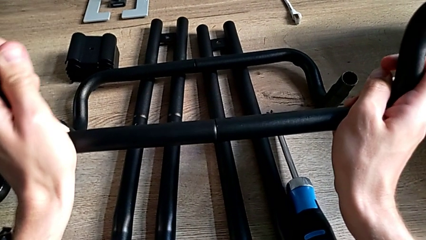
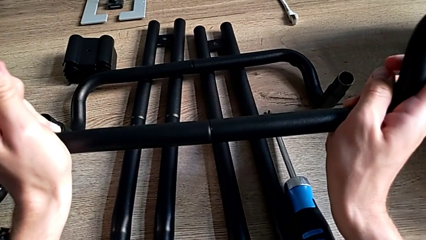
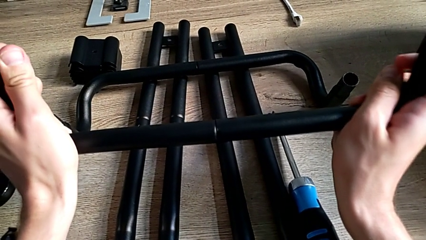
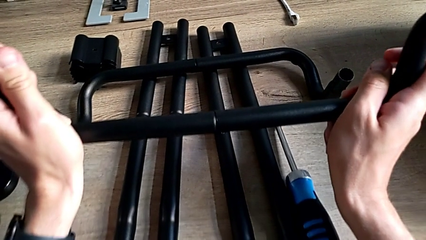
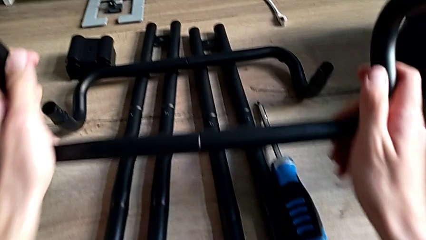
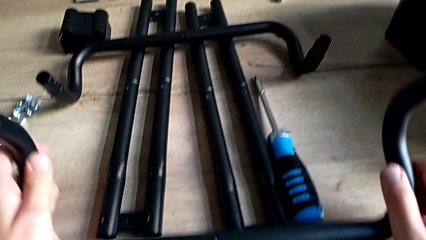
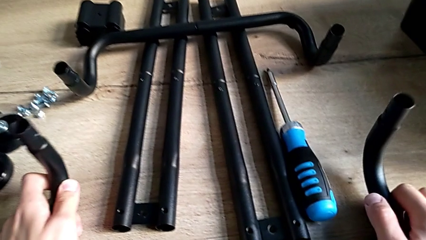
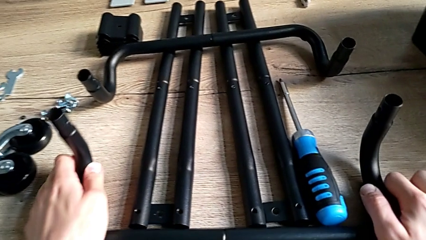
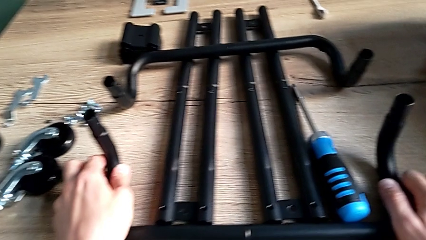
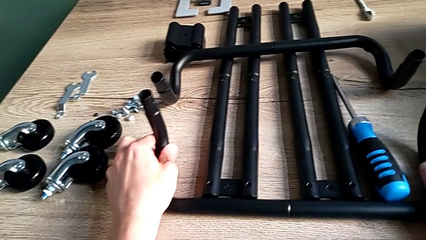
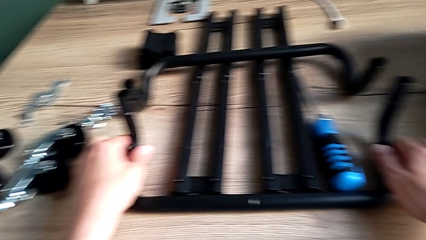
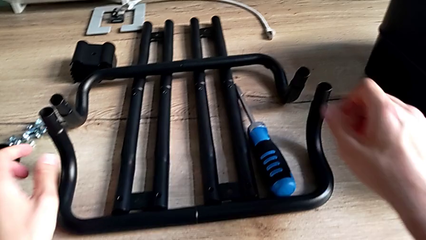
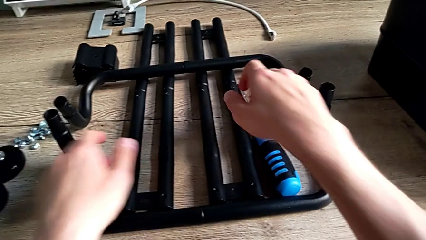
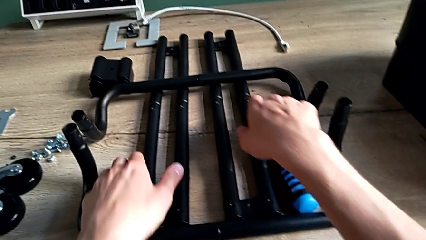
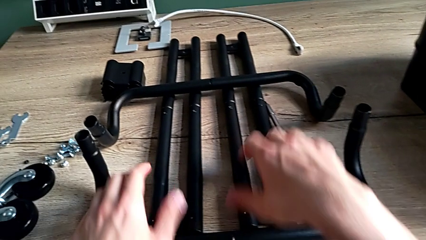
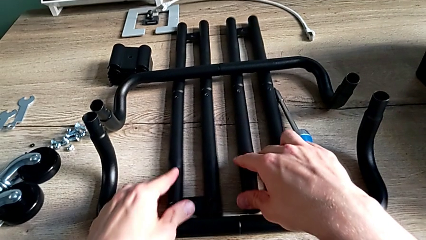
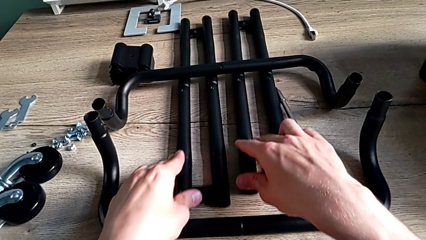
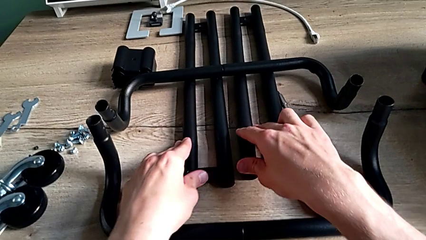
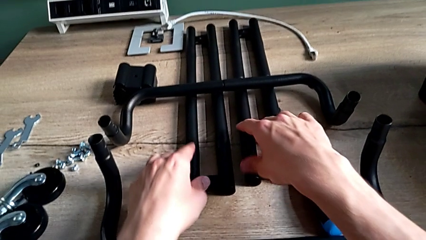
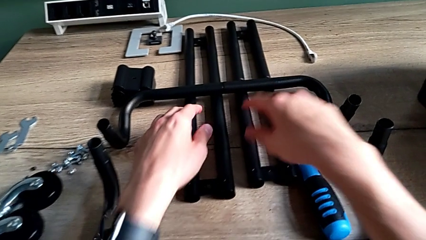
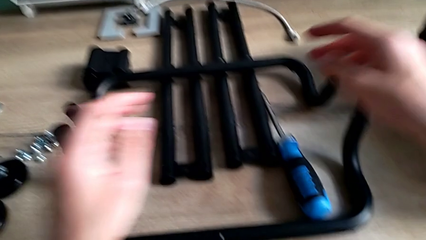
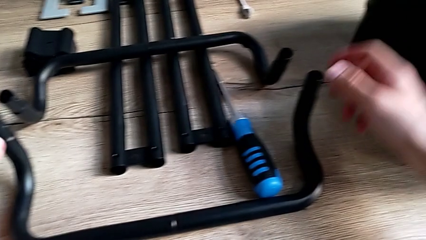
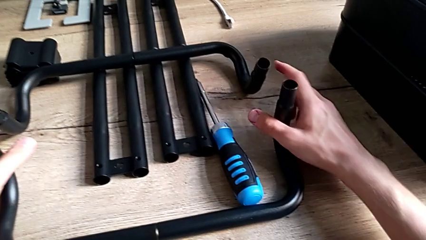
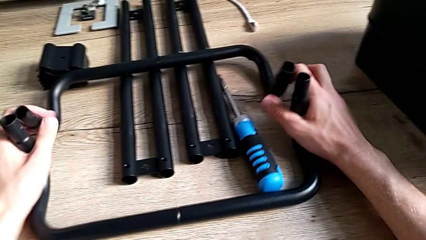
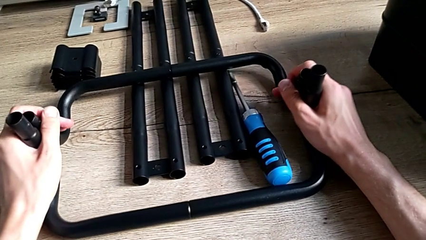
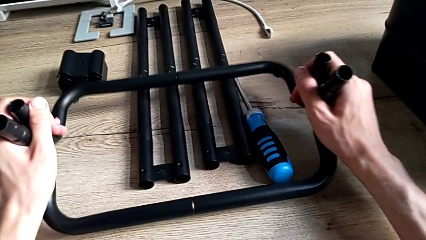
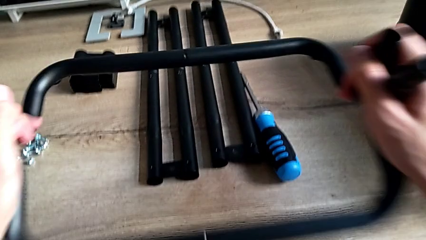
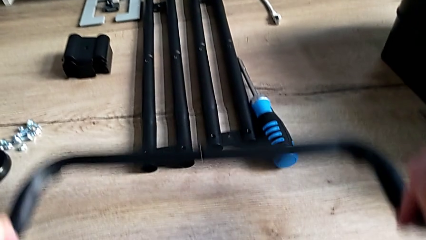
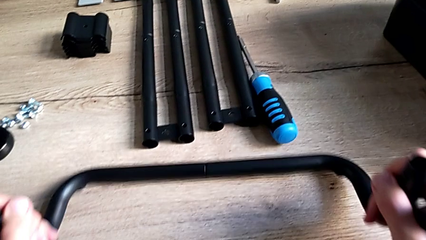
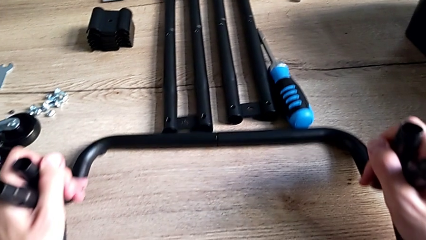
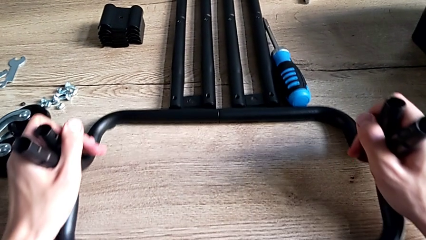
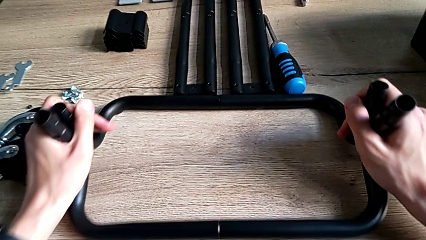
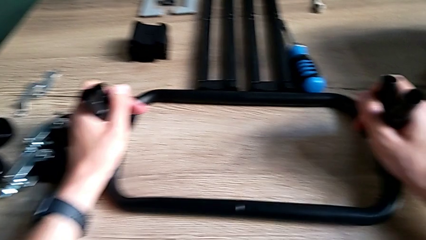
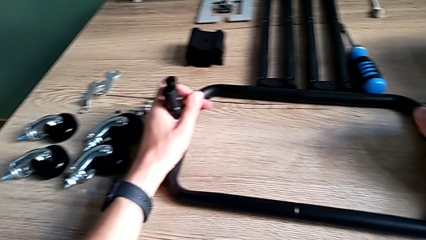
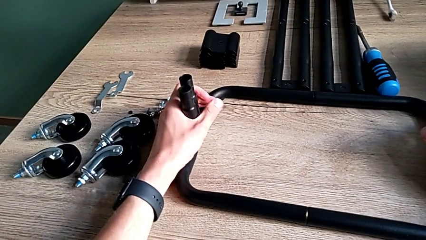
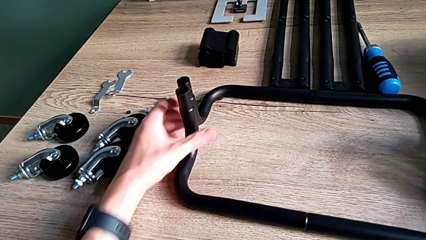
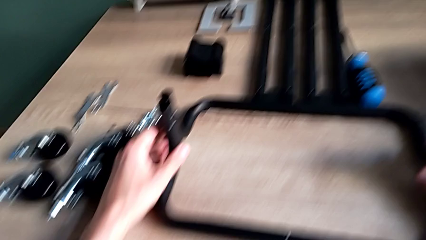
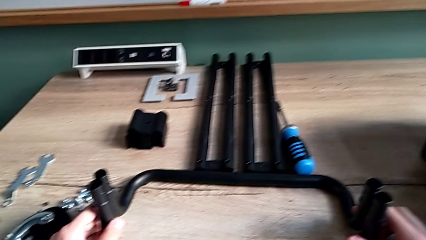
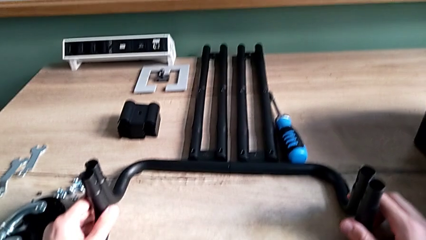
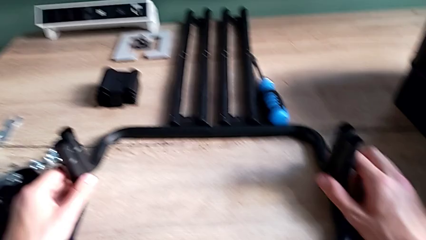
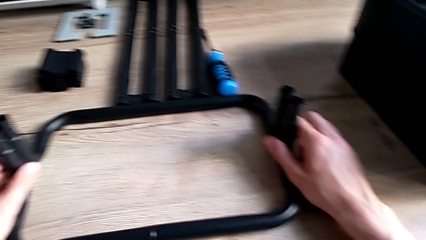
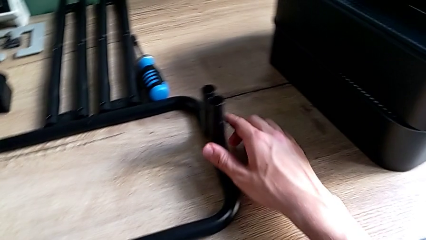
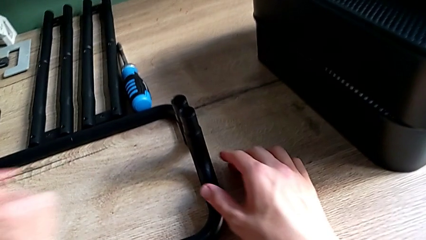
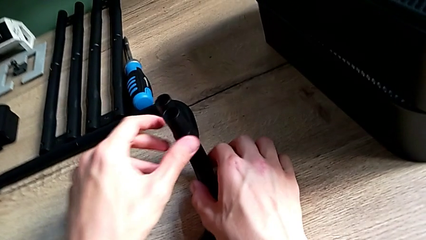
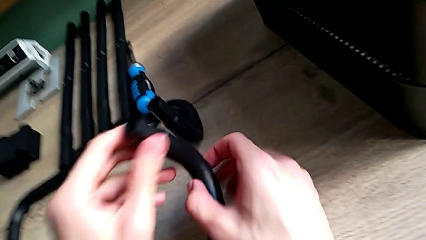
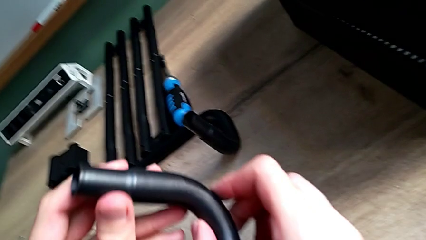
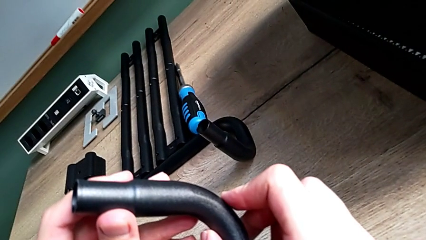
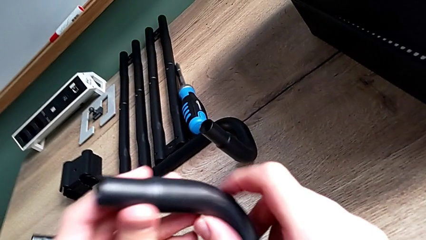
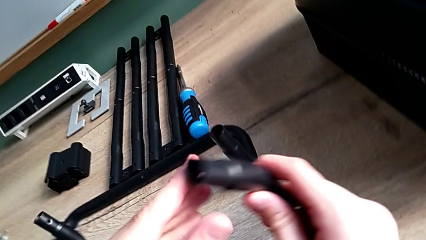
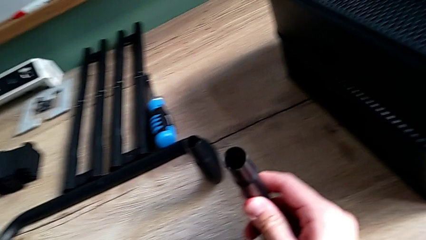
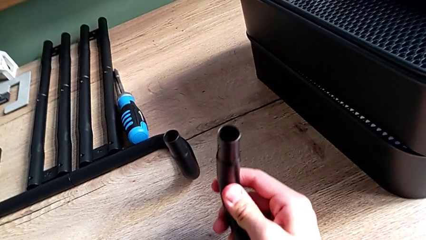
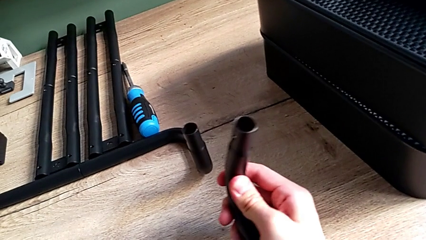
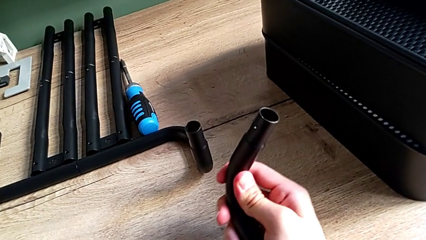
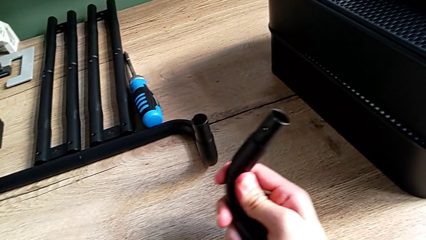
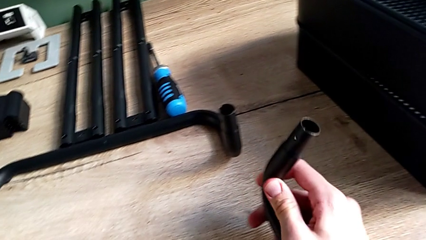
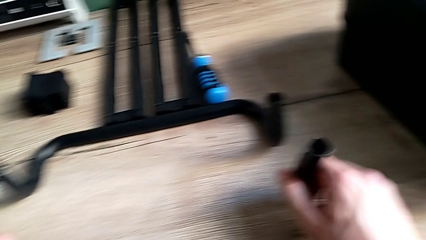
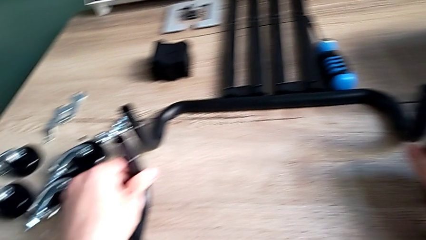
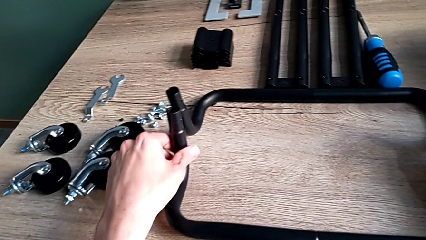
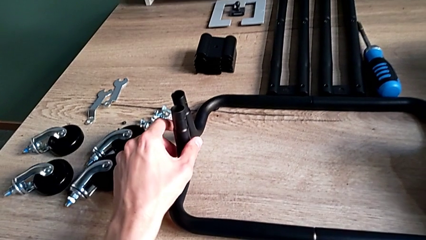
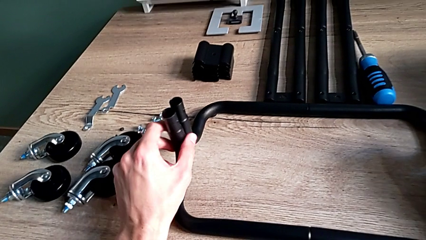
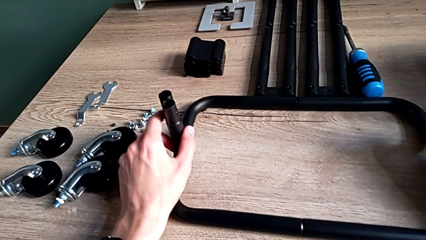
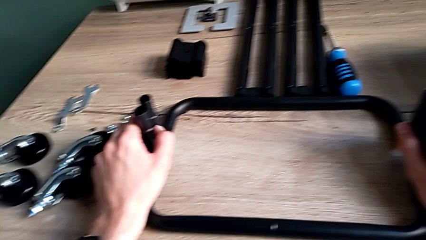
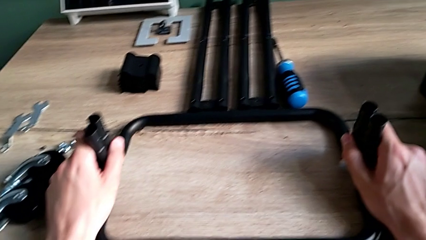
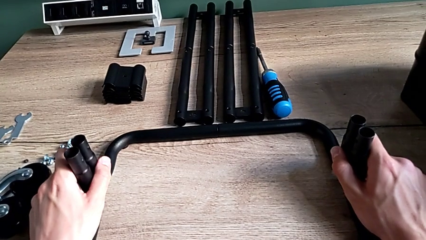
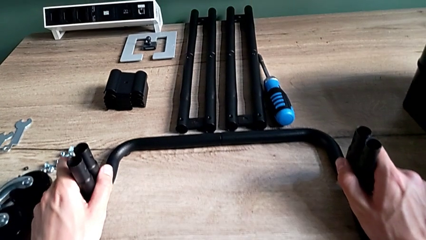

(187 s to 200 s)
The camera wearer is assembling the base frame. They place the second leg, push the leg, grab the both leg, place the both frame, align it, inspect the second leg and align the both frame.

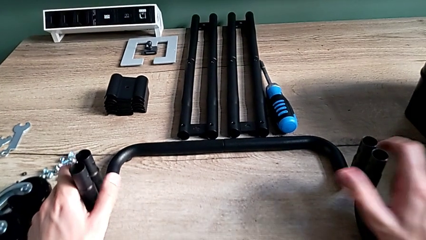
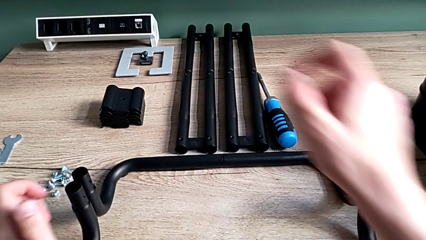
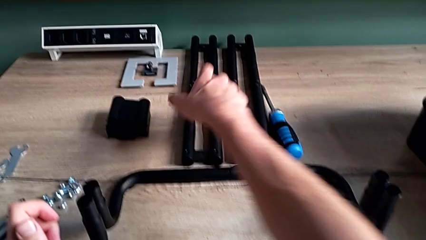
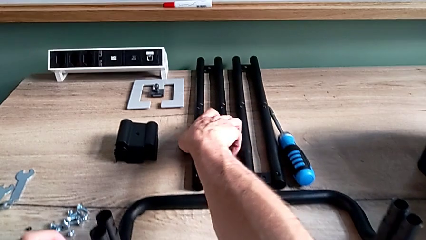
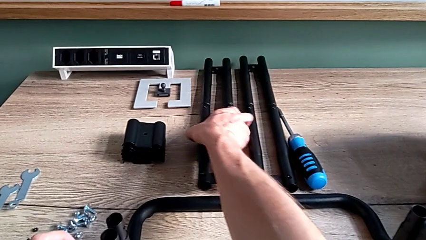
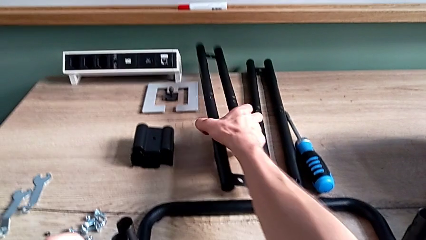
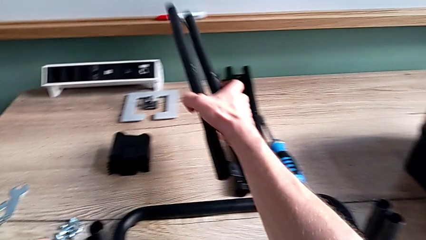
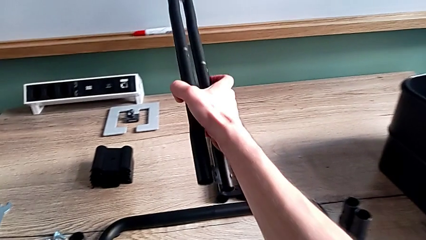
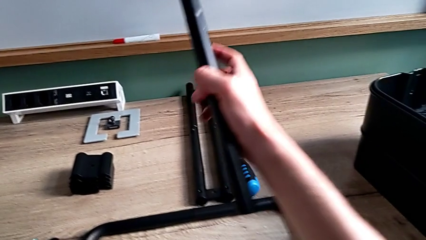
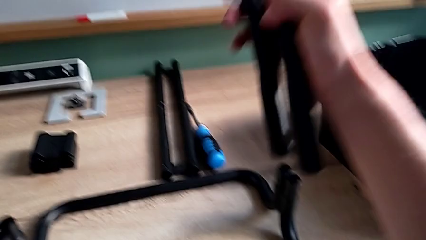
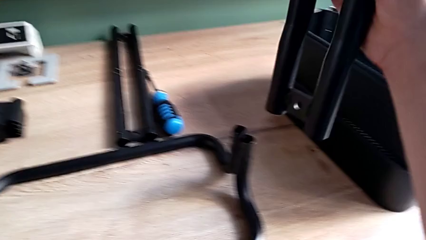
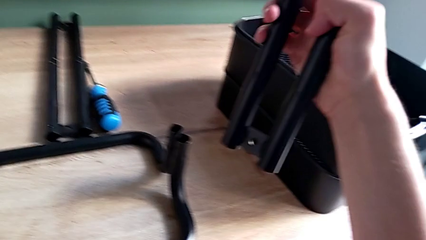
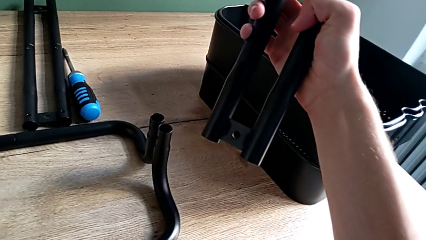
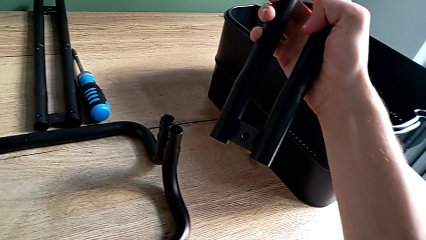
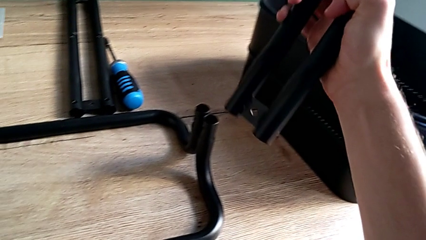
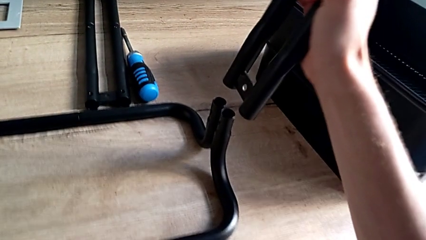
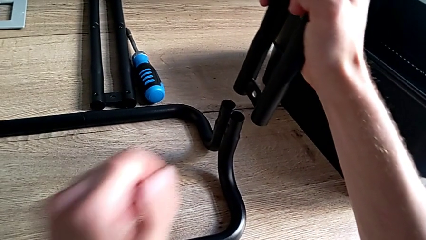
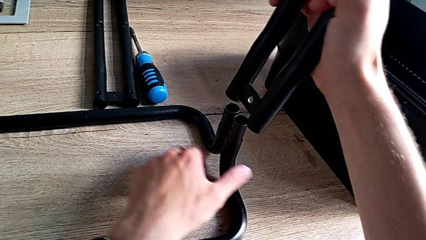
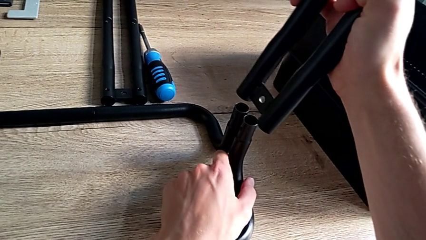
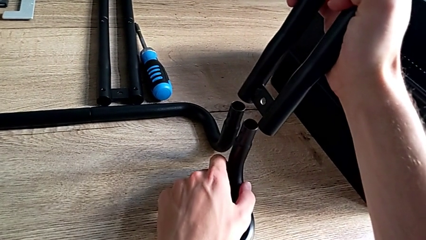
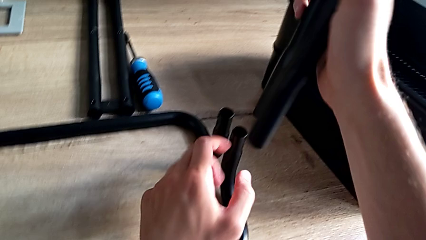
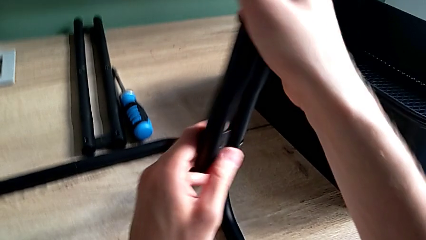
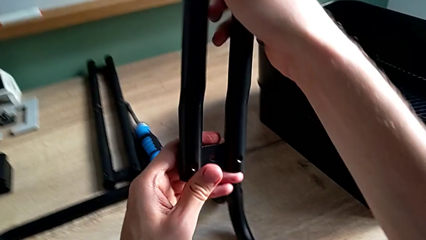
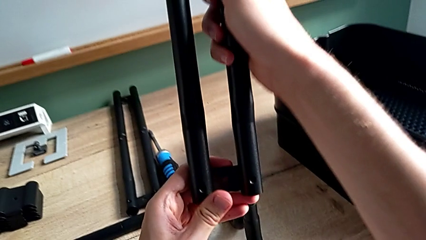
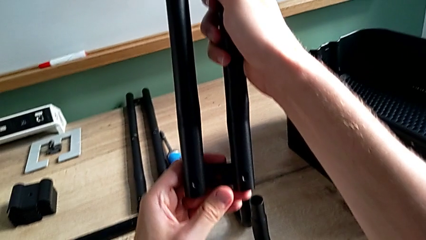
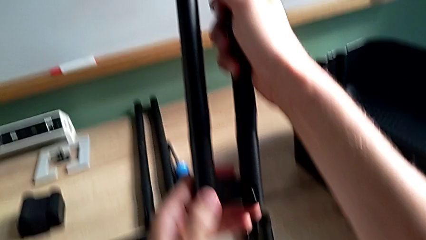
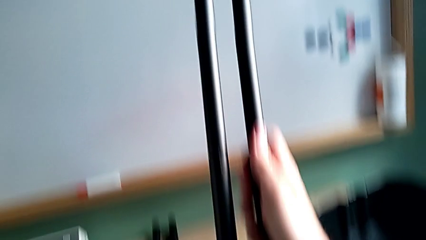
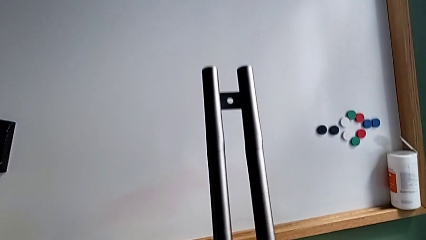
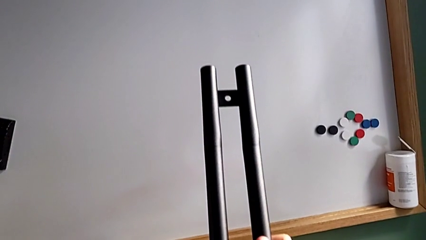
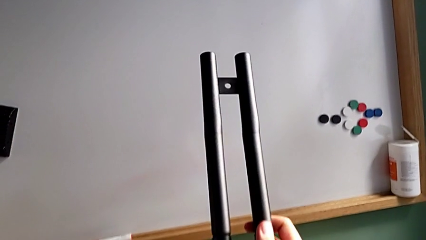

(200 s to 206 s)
The camera wearer is assembling the frame of the furniture. They grab the first leg, inspect it, align the frame and begin to inspect the first leg.
